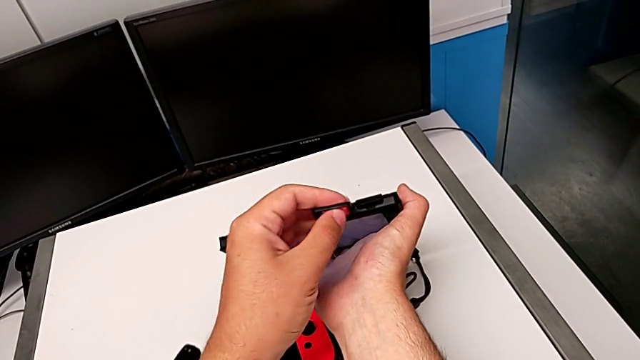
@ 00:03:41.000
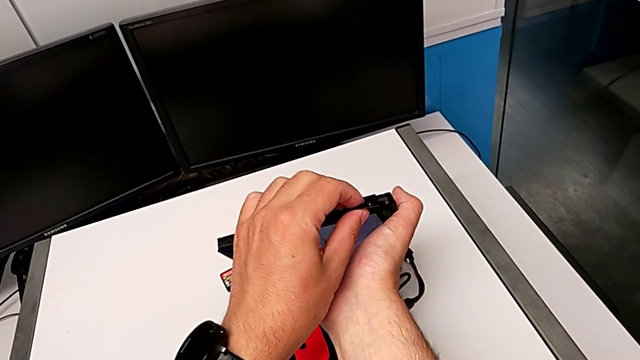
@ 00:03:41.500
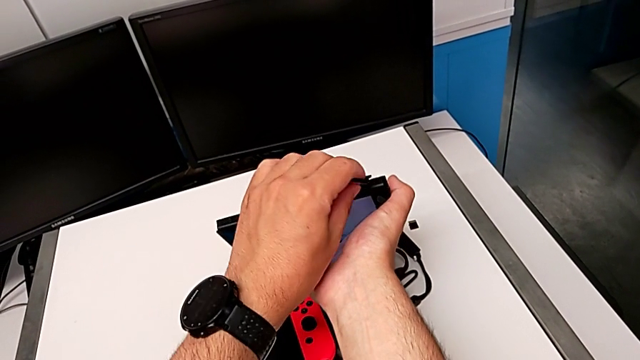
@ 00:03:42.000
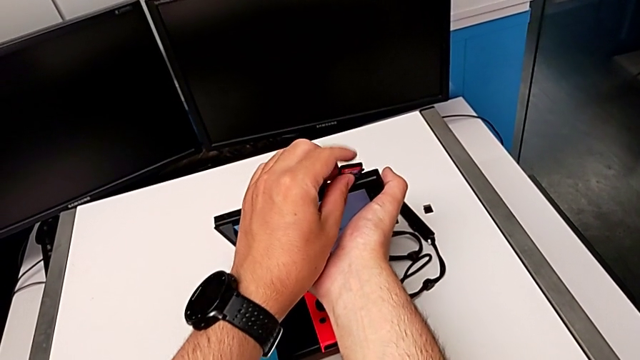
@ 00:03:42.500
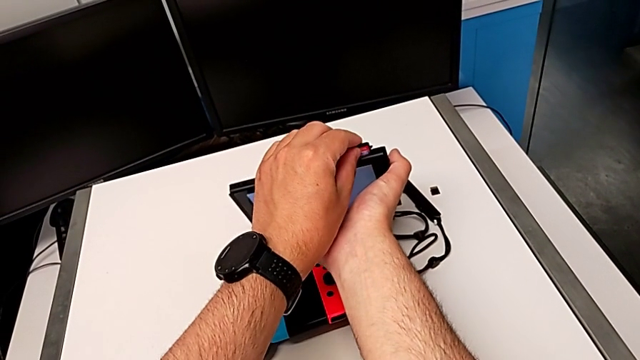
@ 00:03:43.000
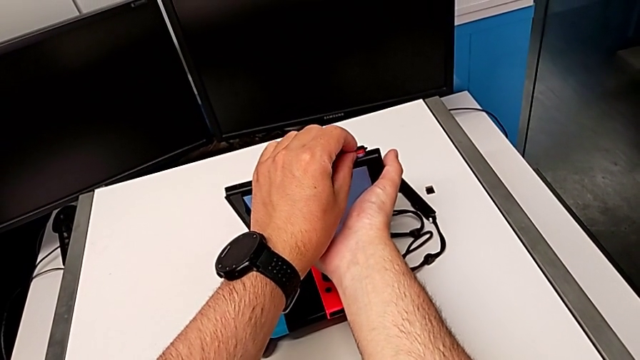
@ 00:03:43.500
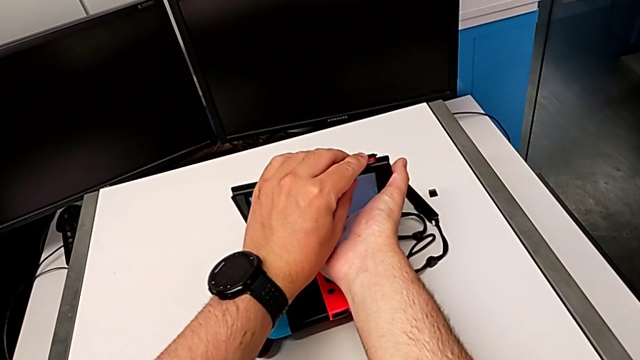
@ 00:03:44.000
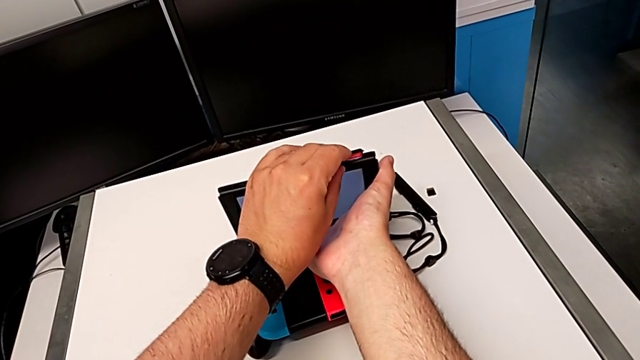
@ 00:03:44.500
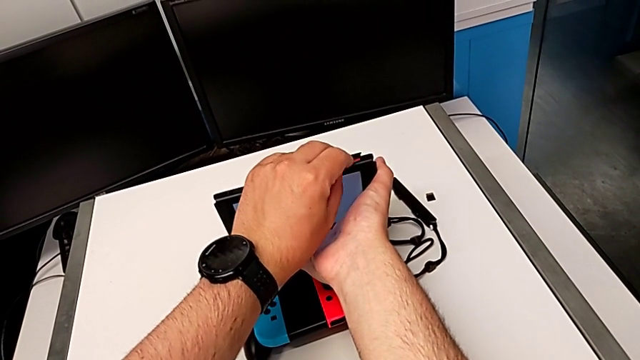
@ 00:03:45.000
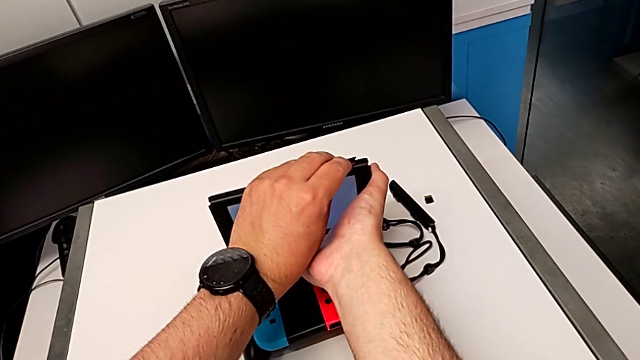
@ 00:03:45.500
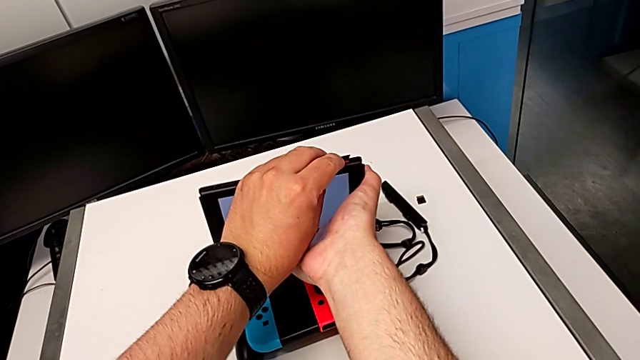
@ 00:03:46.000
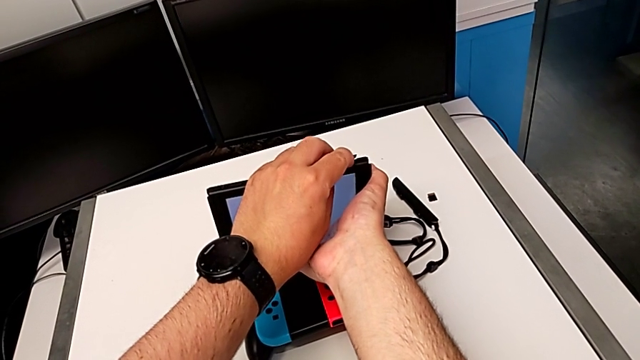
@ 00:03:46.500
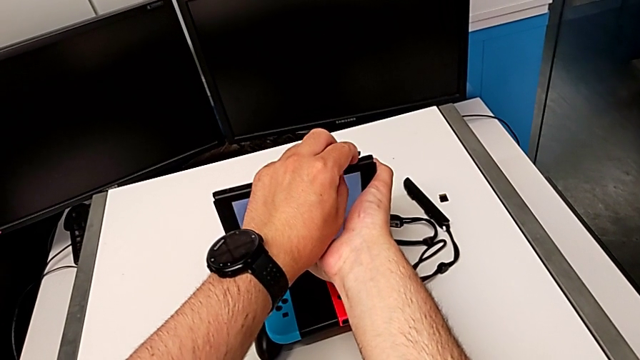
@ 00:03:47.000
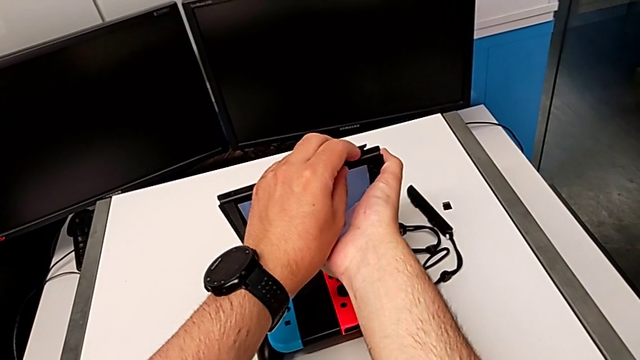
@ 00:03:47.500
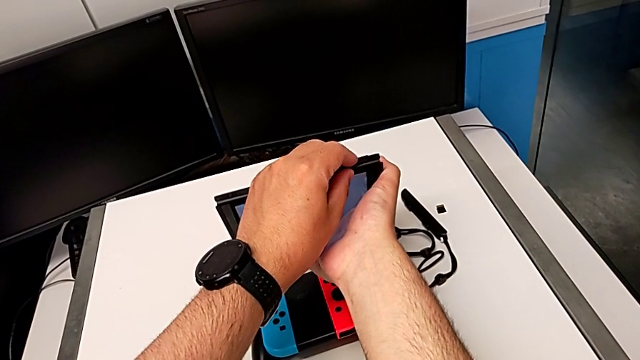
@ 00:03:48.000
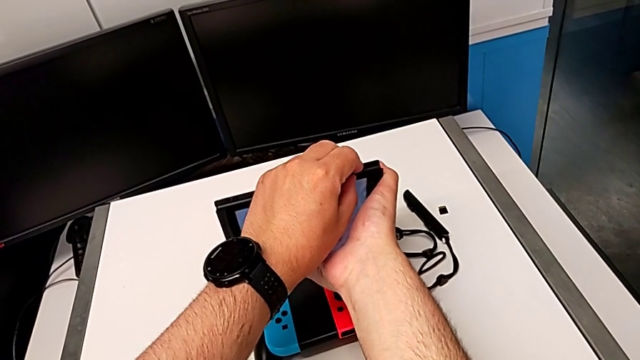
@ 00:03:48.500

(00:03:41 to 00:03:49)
The camera wearer is exchanging a game card for the Nintendo Switch. They open the lid, insert the game card, push it and close the lid.

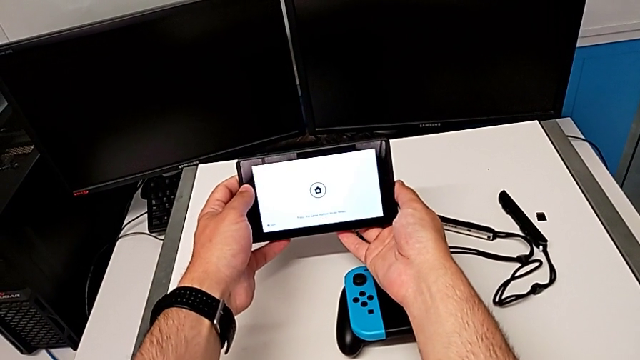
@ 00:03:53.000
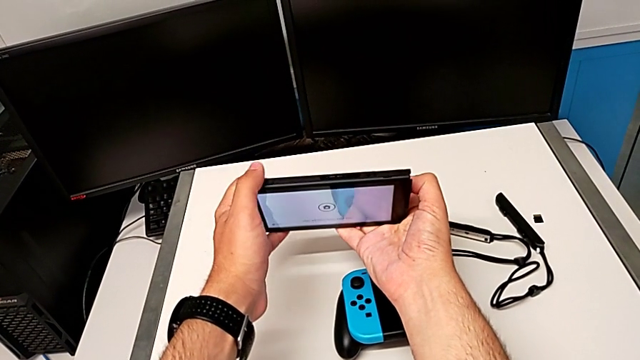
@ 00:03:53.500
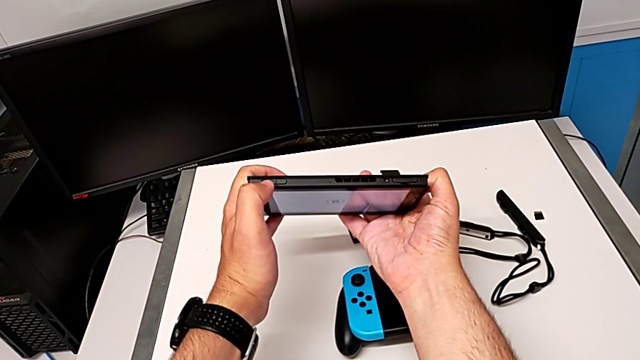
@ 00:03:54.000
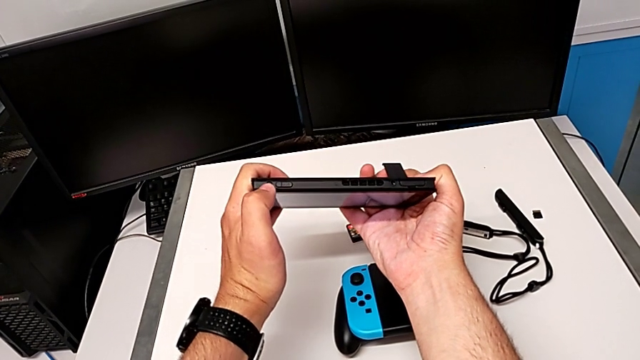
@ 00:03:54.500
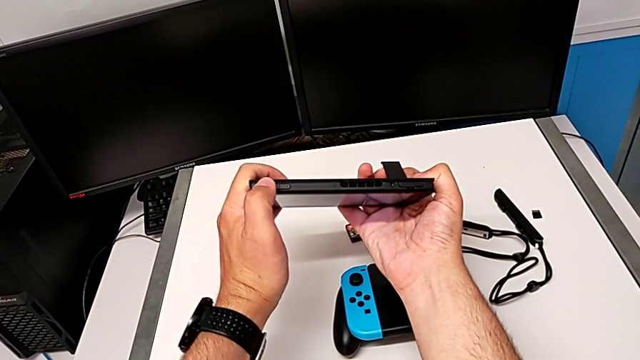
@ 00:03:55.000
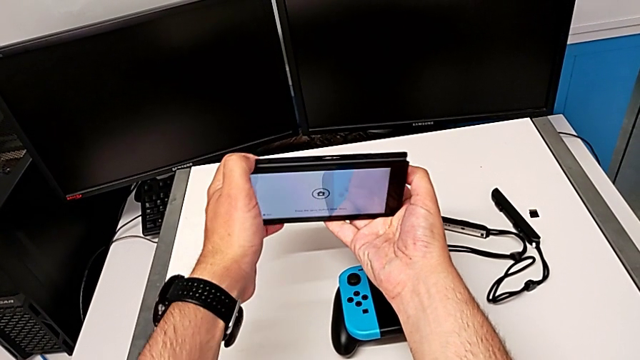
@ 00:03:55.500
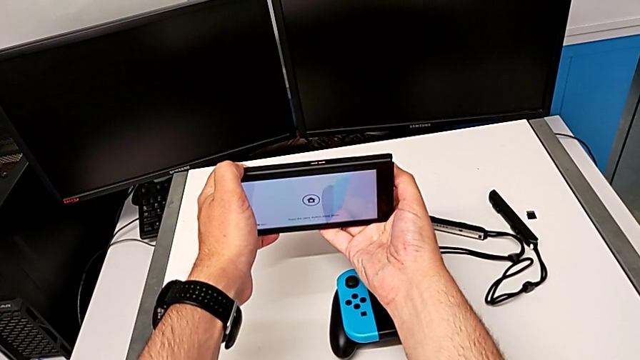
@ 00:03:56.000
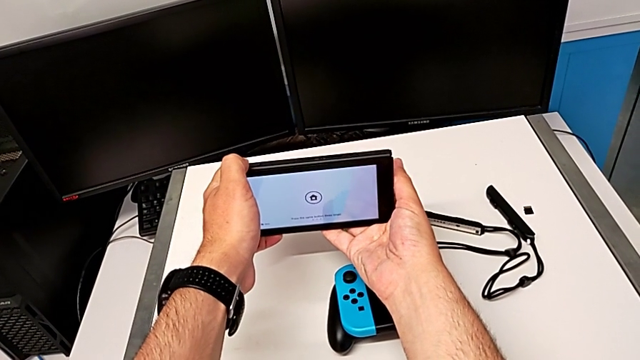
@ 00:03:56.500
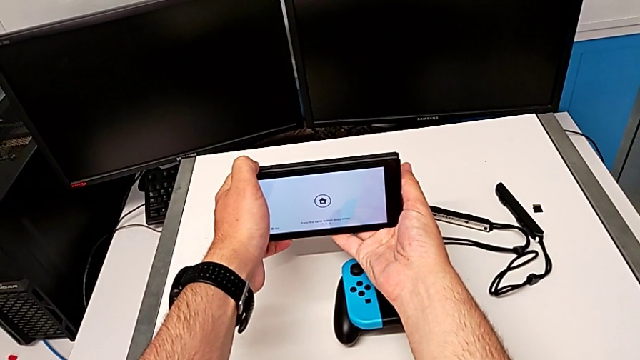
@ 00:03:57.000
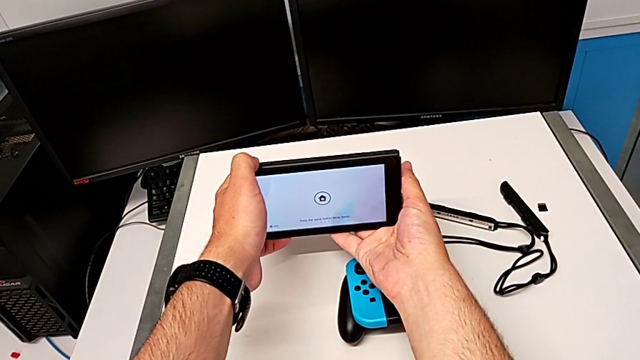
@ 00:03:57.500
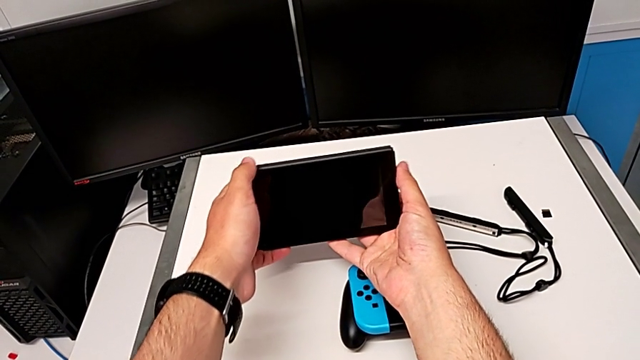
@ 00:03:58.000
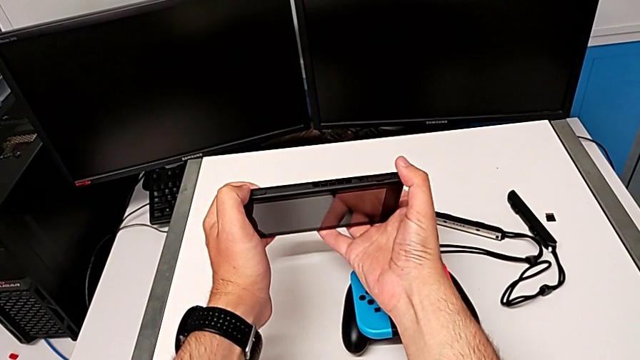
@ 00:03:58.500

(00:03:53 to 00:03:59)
The camera wearer turns off their Nintendo Switch. They rotate the Nintendo Switch and hold the button.

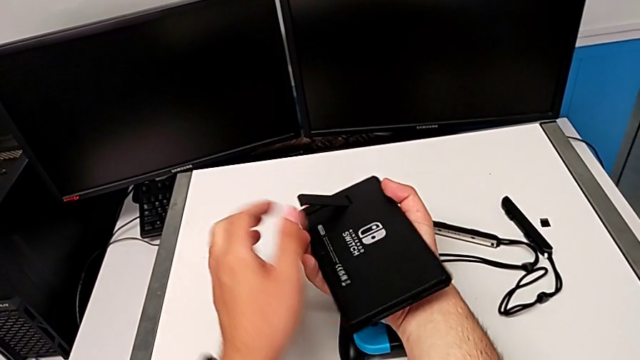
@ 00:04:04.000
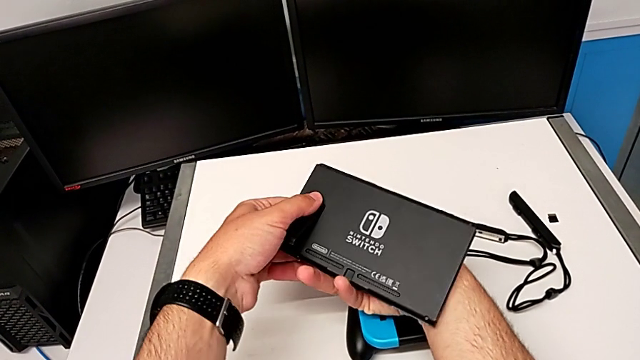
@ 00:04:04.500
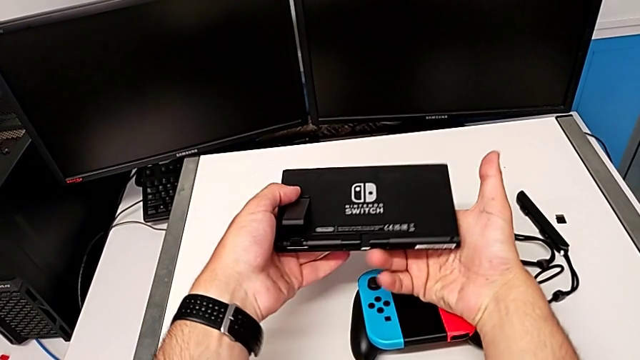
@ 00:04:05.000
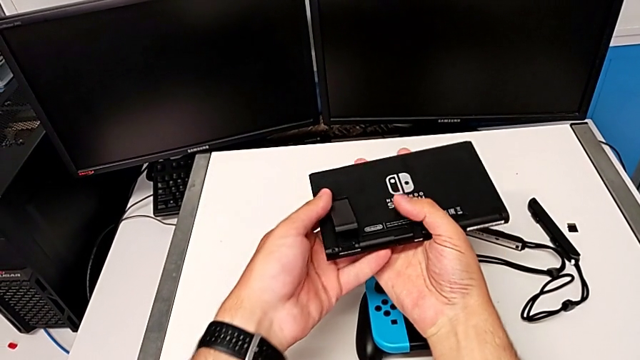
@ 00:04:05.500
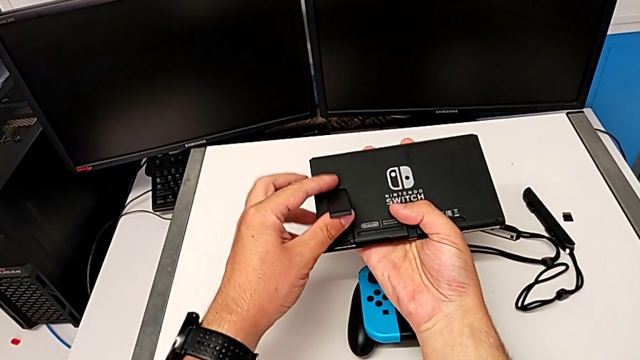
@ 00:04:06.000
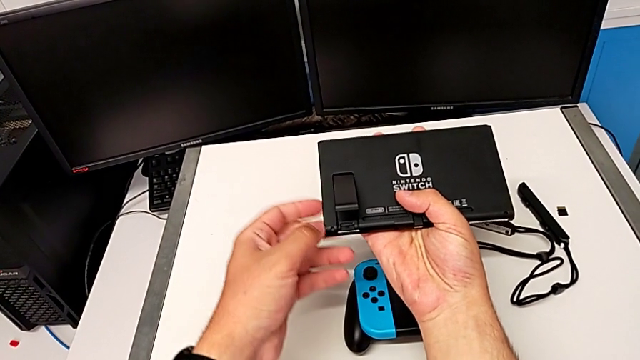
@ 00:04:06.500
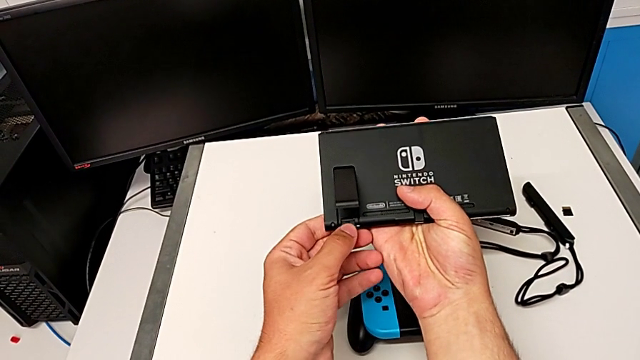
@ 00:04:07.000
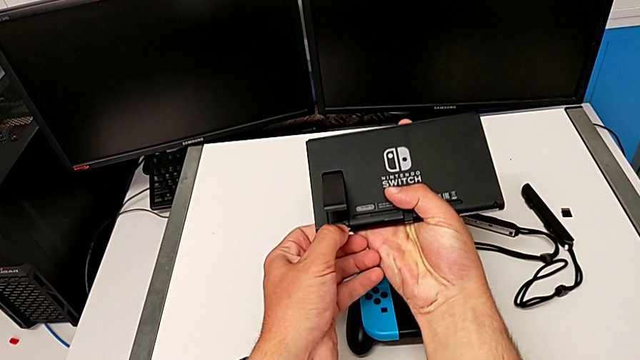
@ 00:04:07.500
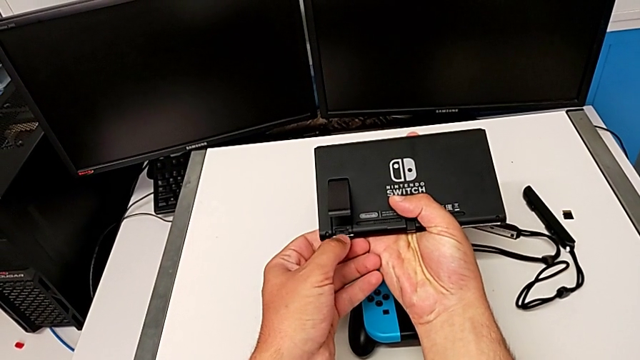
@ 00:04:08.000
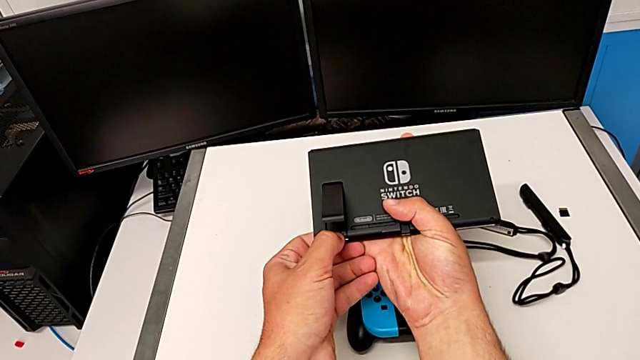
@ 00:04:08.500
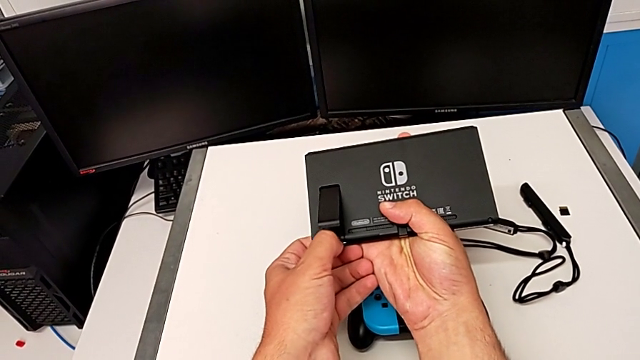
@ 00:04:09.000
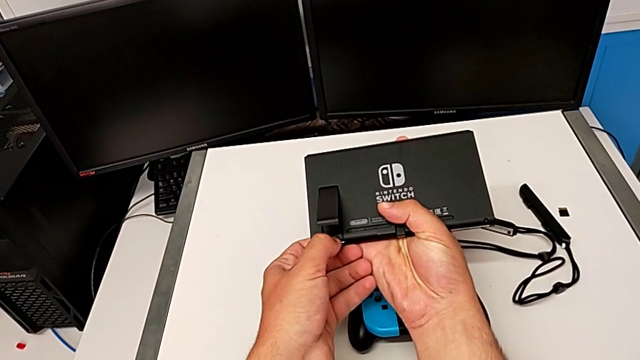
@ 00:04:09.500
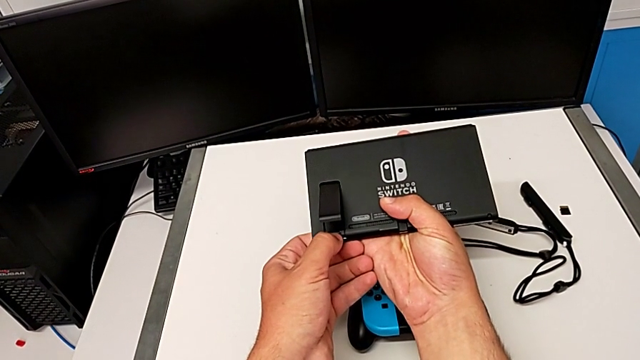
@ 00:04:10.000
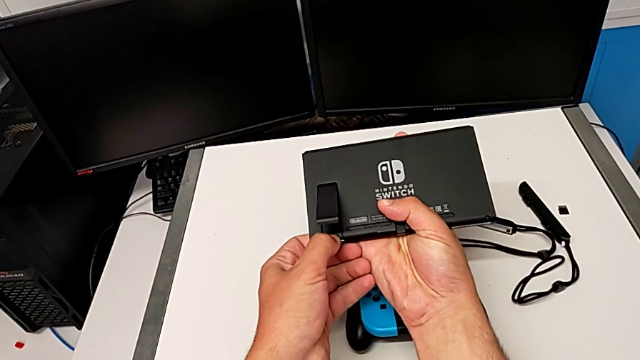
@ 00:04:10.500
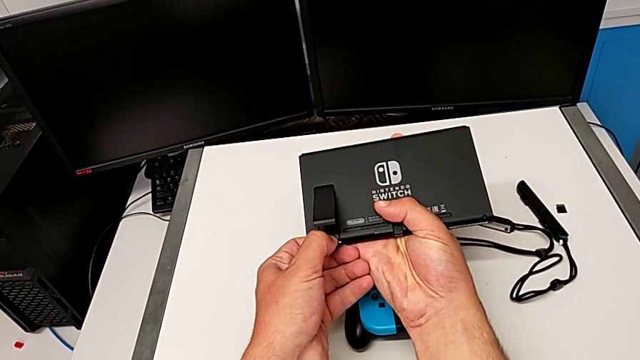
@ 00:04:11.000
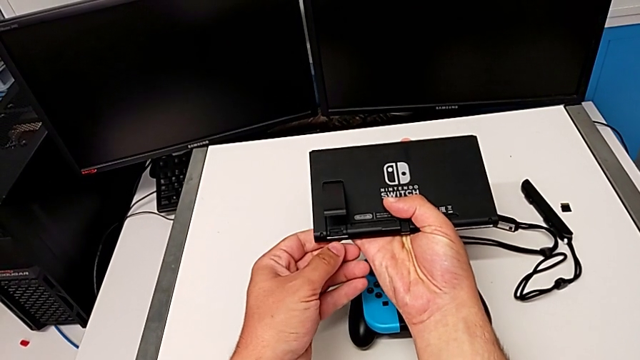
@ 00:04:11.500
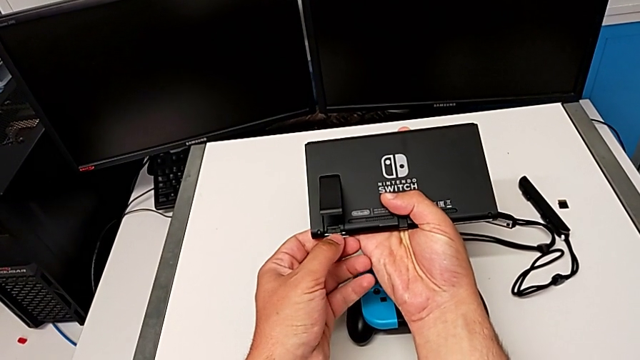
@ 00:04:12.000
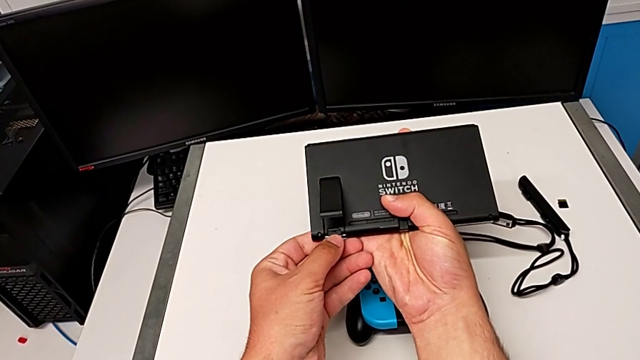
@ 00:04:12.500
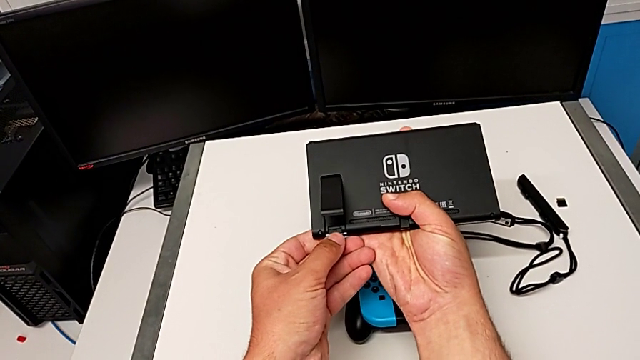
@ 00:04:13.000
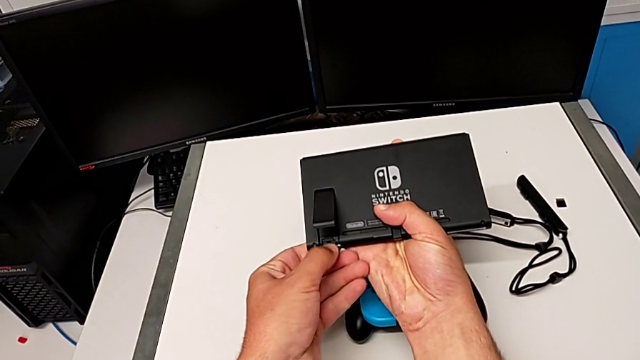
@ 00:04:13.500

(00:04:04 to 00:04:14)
The camera wearer is removing the SD card. They rotate the Nintendo Switch, grab the kickstand and push the SD card.
